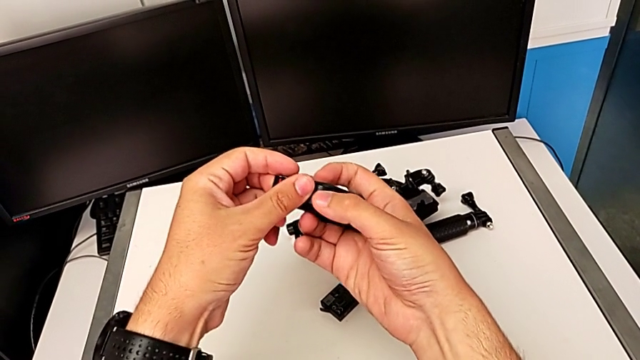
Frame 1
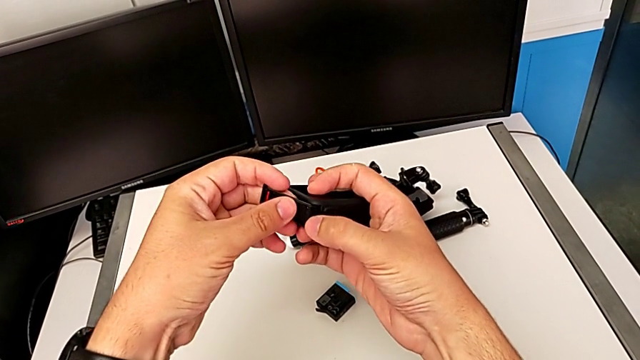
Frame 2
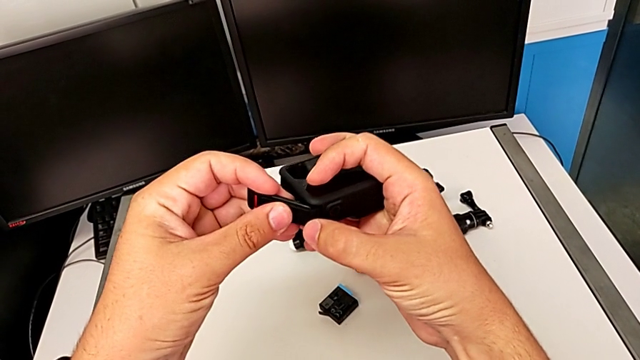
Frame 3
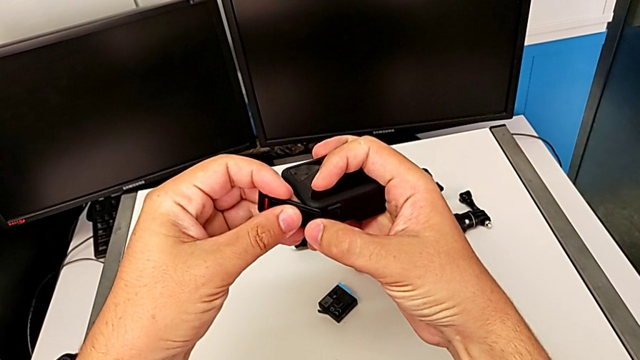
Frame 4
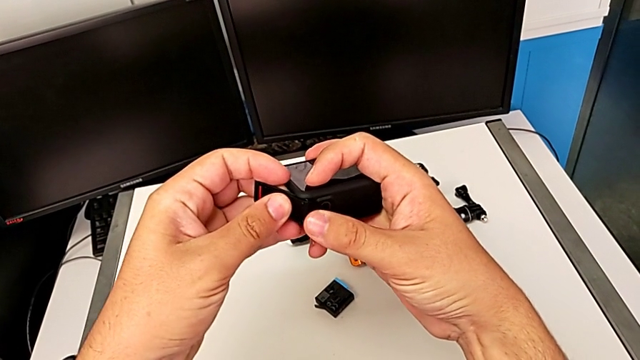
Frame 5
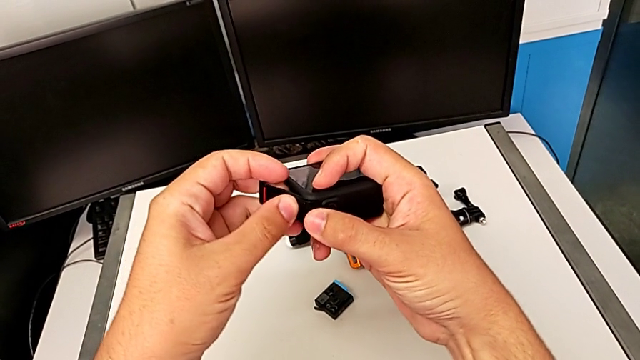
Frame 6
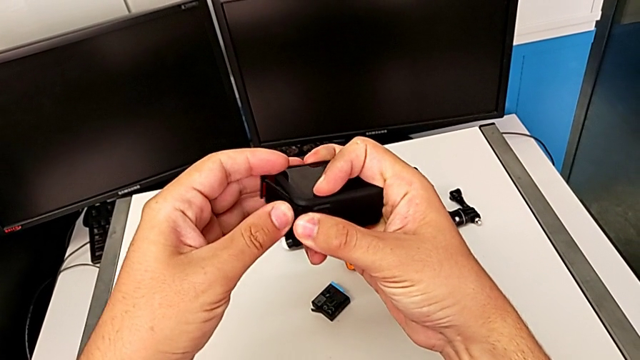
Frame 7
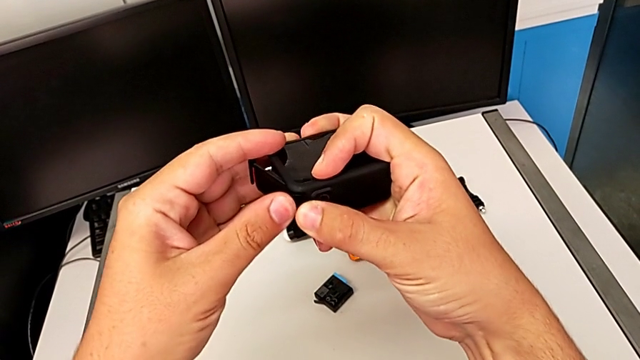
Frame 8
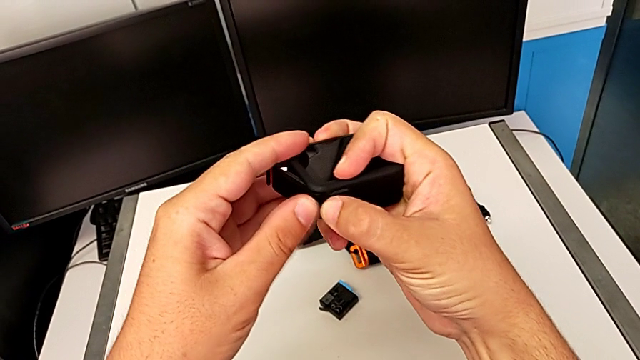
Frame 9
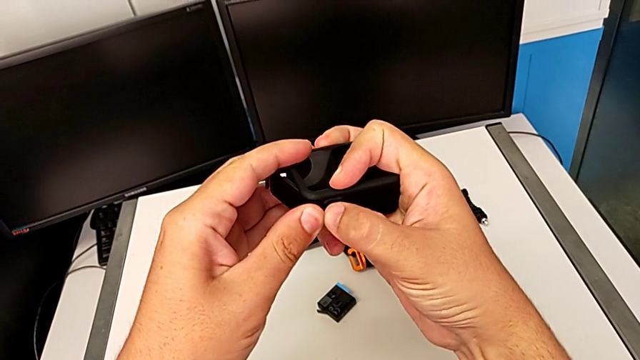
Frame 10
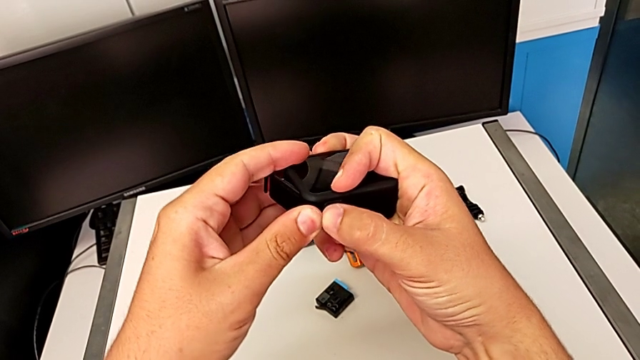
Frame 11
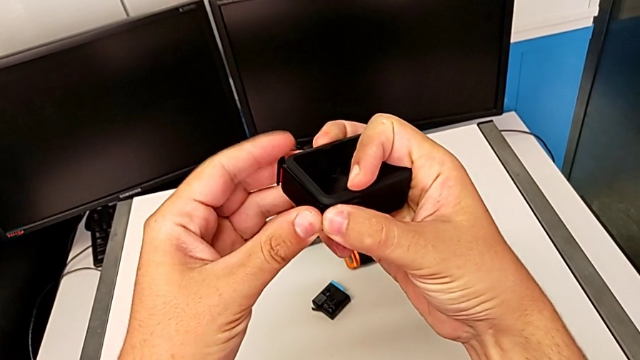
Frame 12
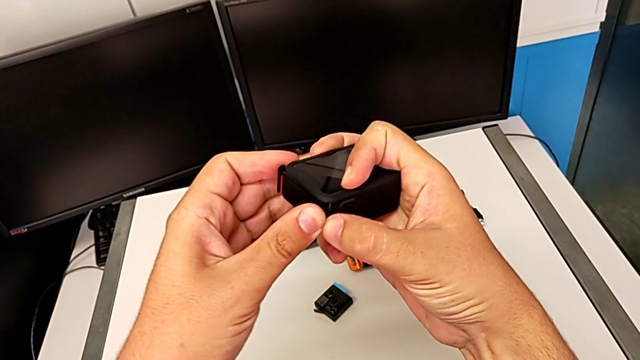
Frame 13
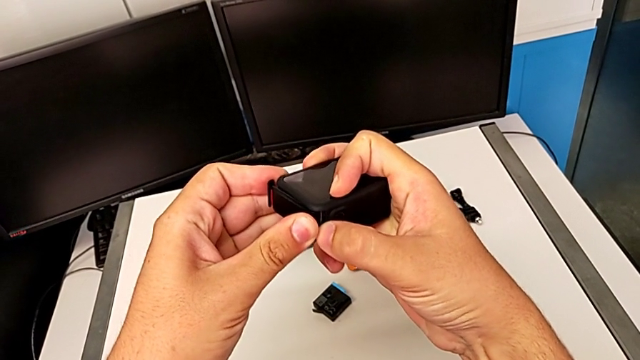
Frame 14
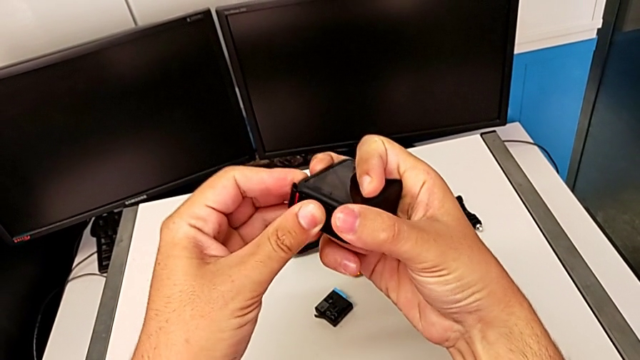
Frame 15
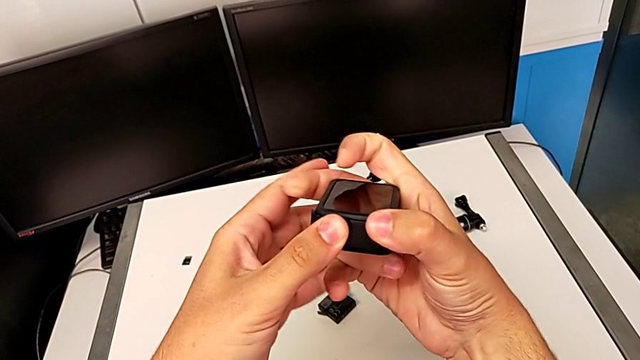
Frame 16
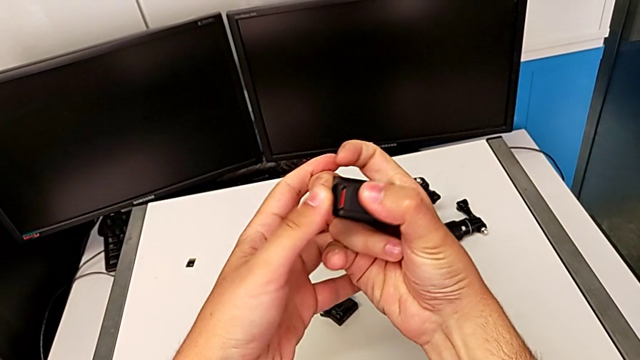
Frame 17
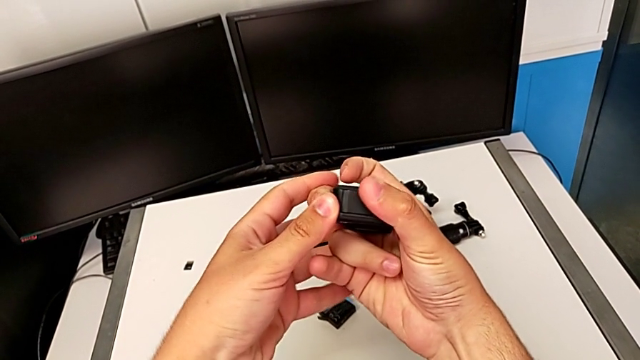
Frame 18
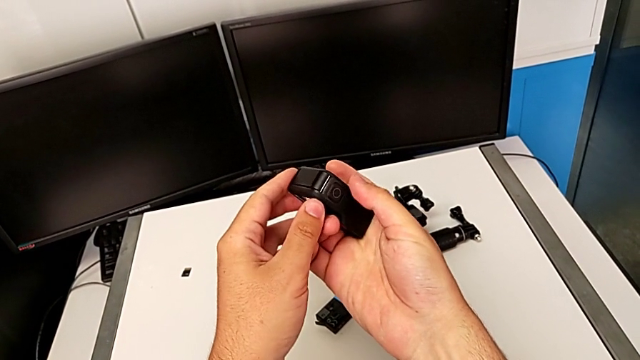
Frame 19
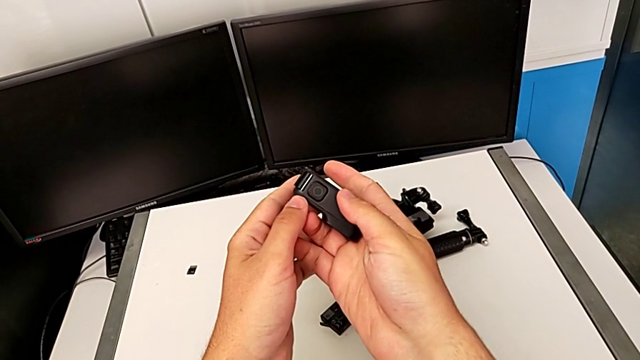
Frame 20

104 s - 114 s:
The camera wearer is changing the battery for the GoPro. They keep inspecting the battery door and close it.

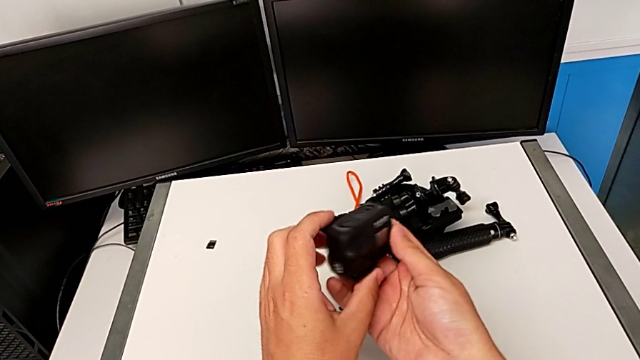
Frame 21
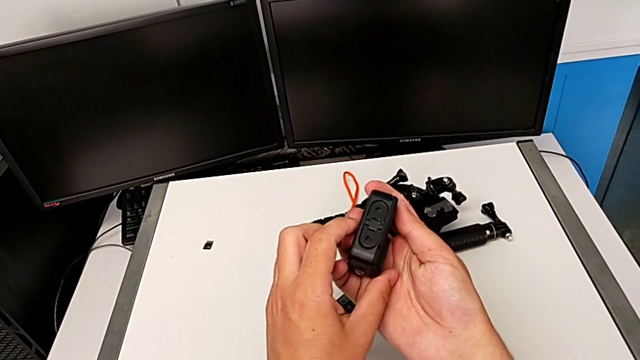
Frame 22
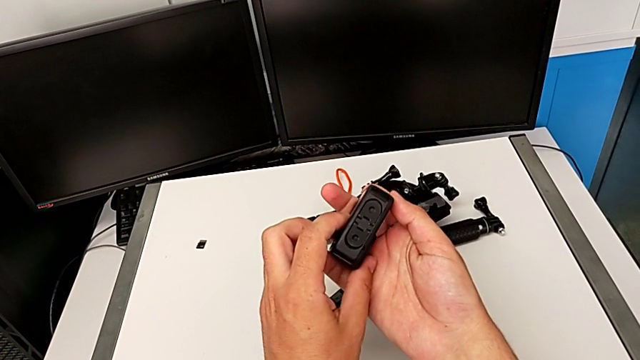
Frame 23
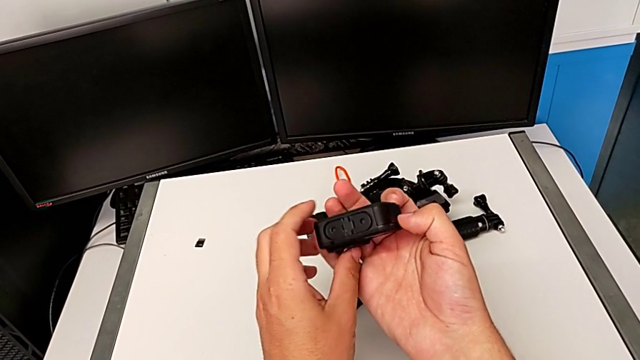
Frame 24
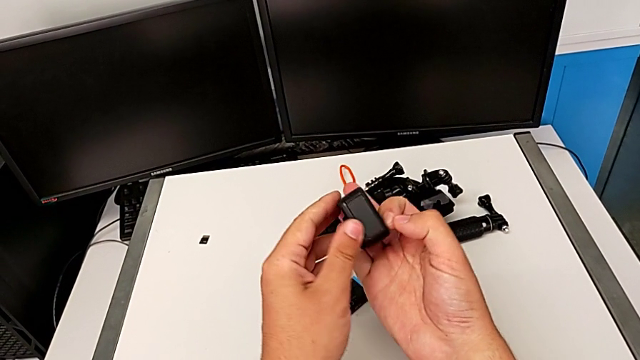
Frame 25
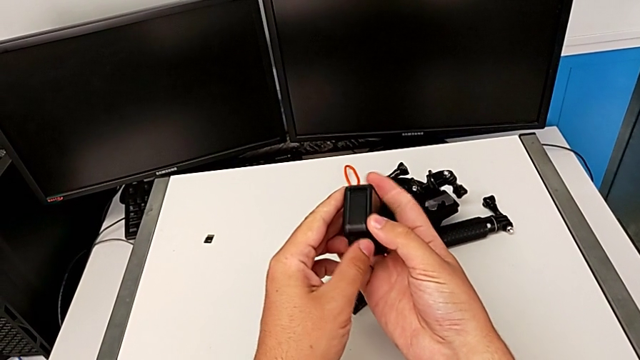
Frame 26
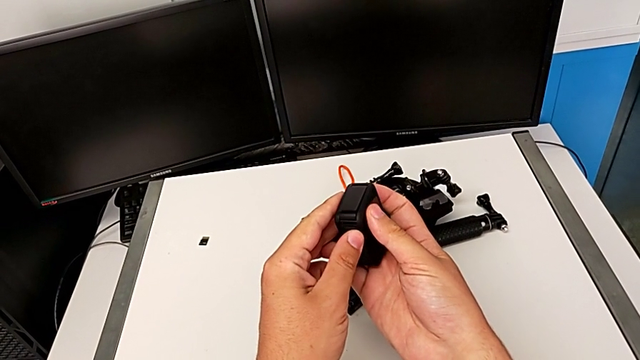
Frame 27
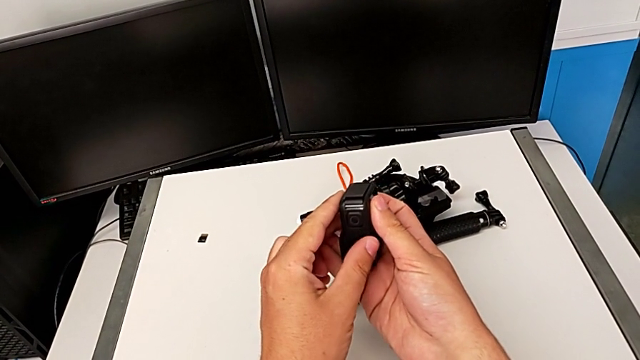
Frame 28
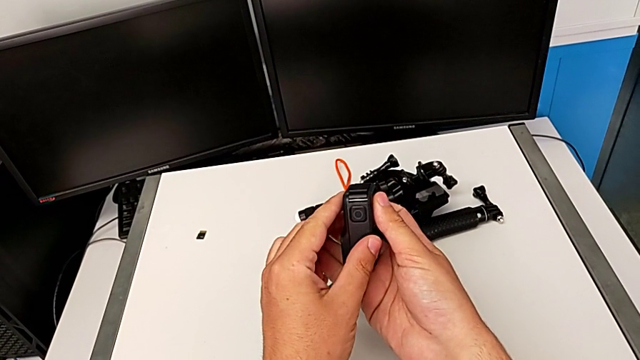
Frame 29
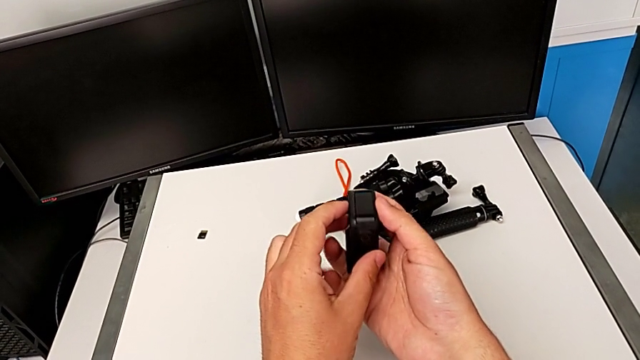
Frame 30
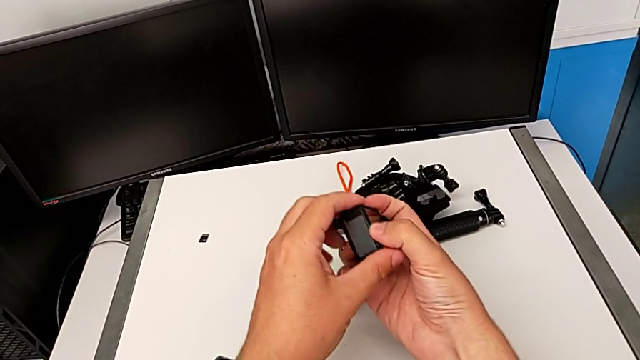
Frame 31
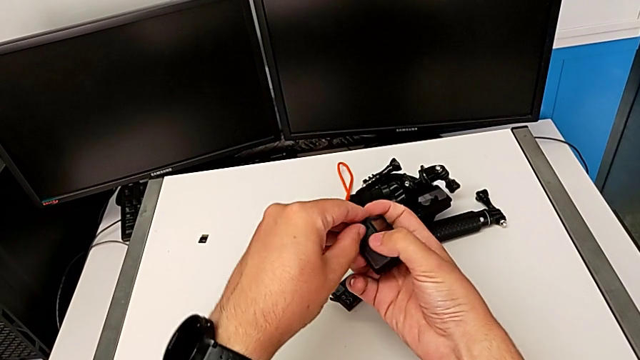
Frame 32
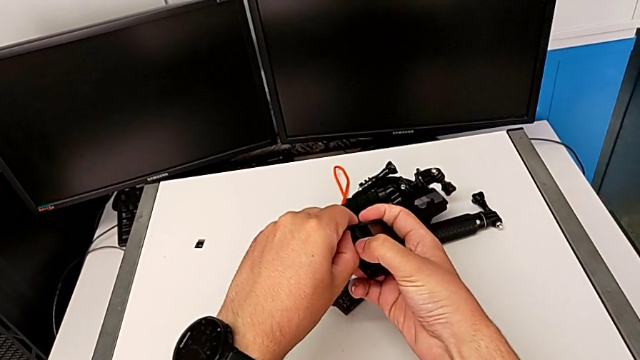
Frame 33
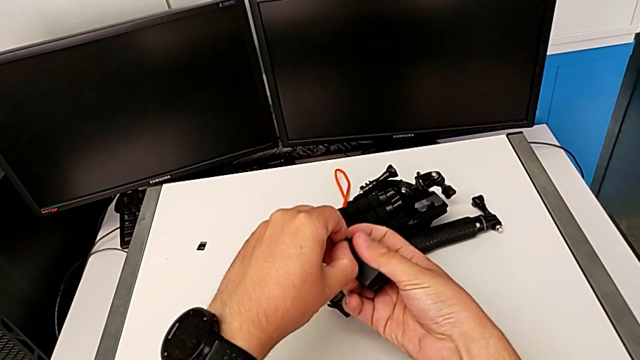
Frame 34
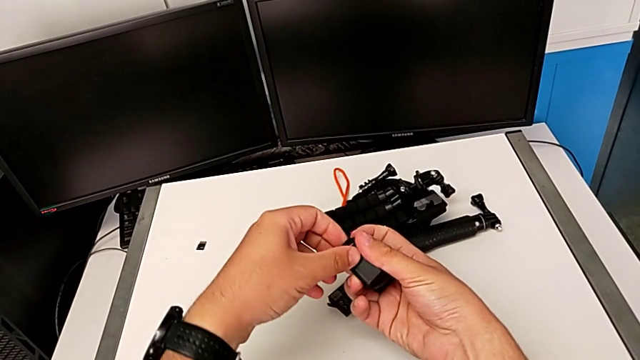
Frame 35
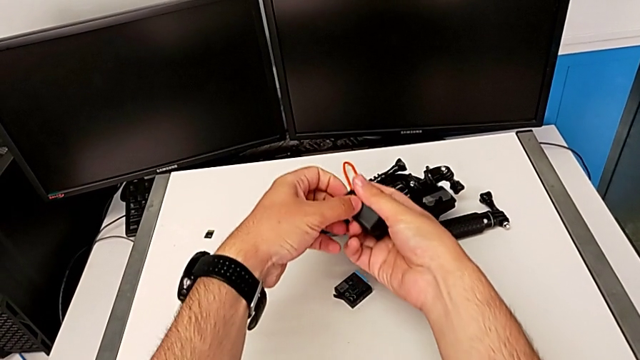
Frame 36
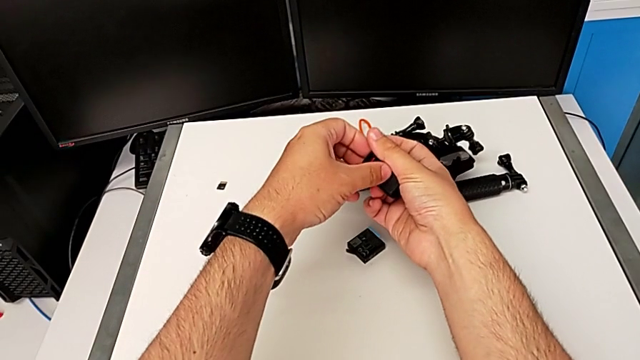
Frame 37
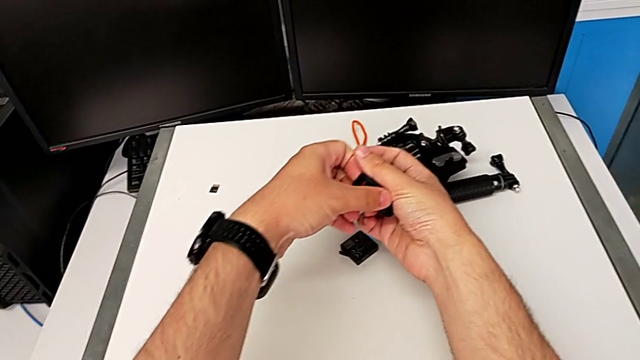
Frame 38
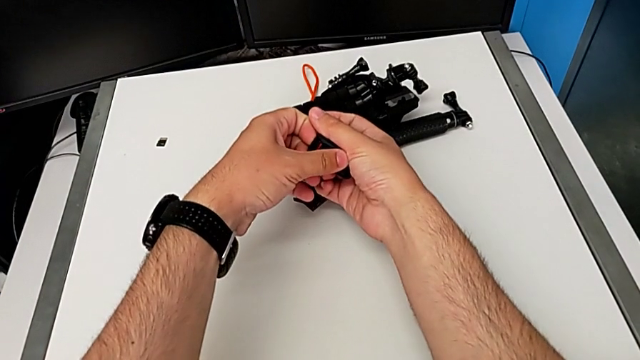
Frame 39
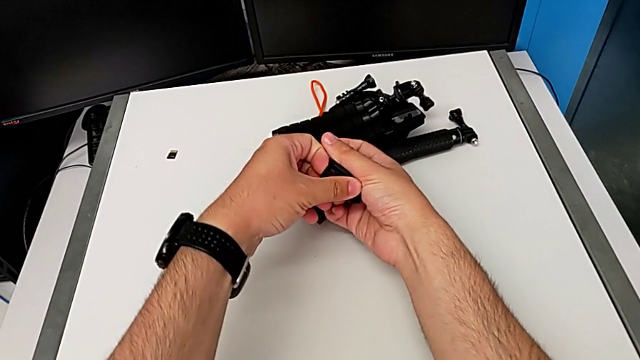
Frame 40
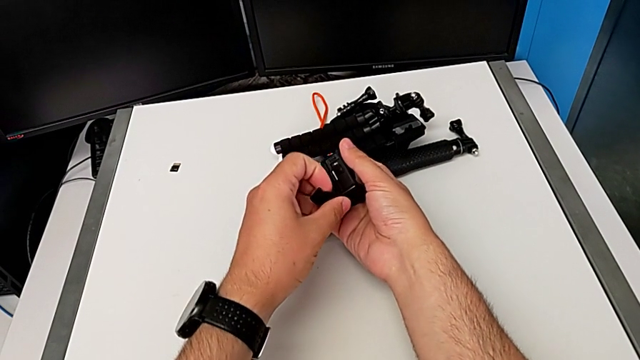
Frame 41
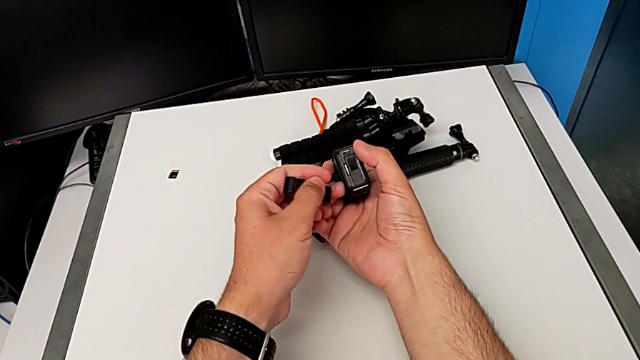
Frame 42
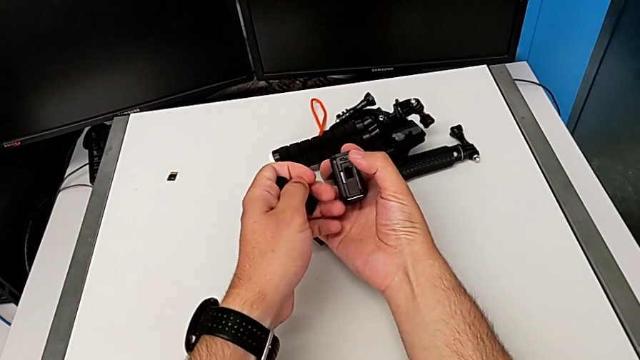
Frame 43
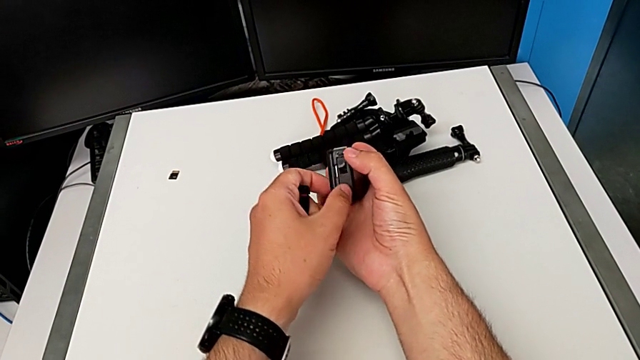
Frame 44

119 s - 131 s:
The camera wearer is changing the microSD card. They inspect the GoPro, grab the battery door and open it.
